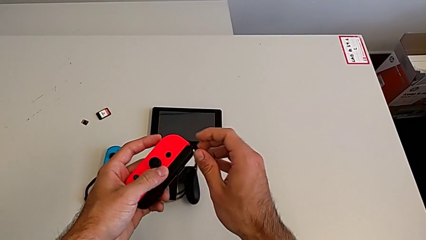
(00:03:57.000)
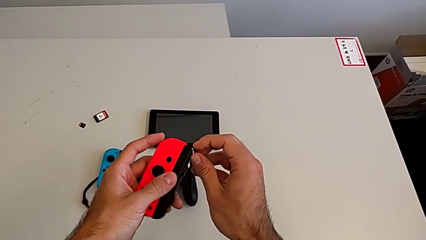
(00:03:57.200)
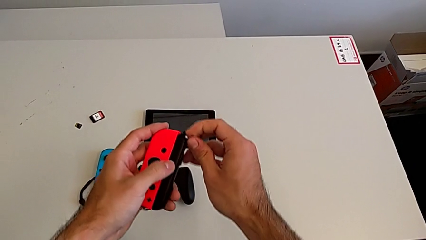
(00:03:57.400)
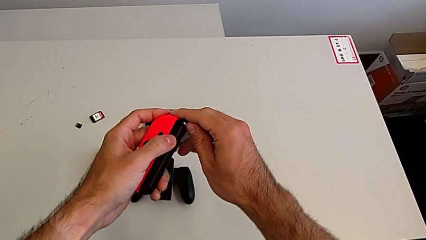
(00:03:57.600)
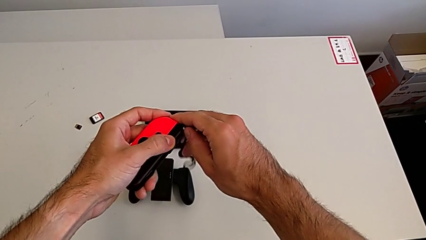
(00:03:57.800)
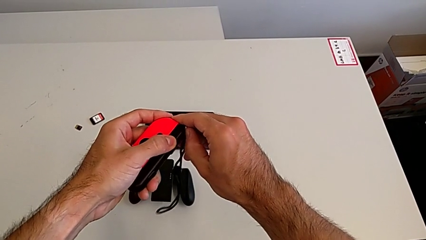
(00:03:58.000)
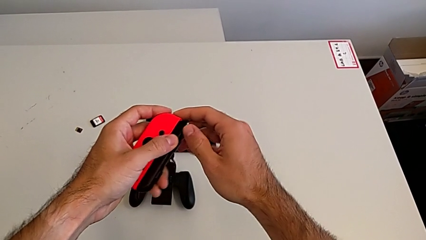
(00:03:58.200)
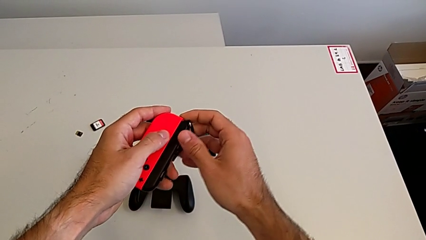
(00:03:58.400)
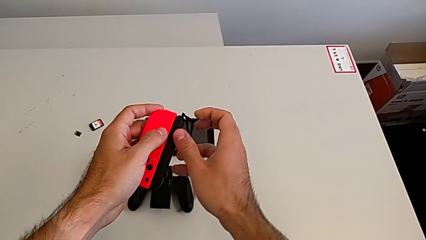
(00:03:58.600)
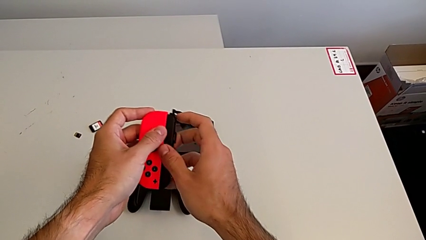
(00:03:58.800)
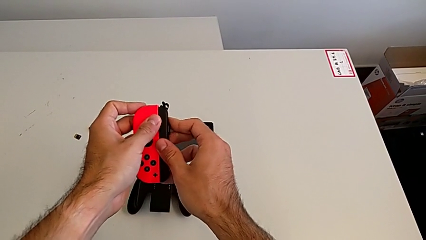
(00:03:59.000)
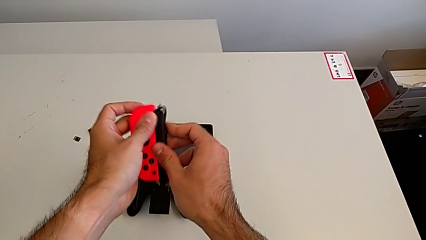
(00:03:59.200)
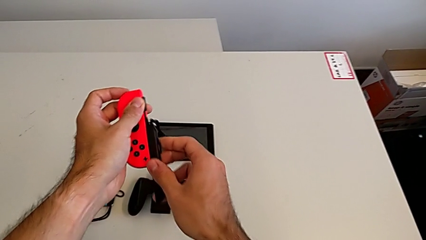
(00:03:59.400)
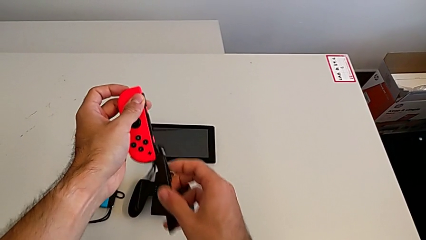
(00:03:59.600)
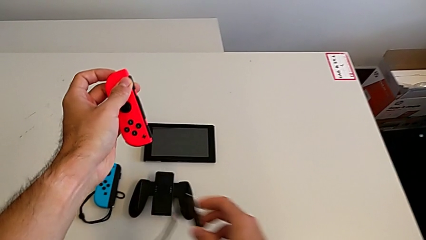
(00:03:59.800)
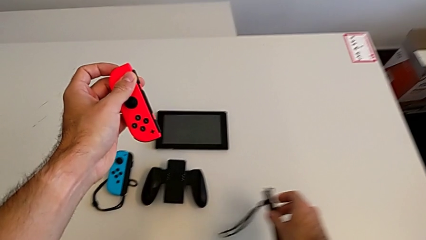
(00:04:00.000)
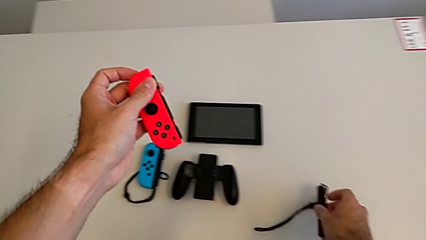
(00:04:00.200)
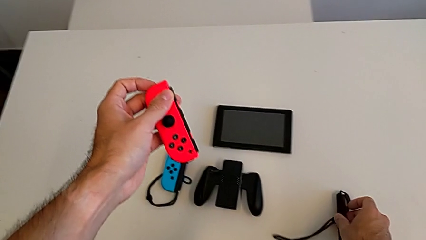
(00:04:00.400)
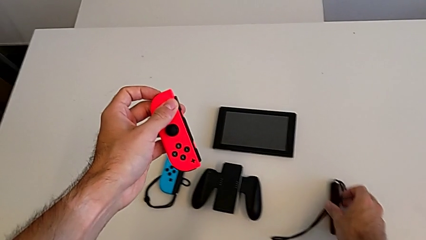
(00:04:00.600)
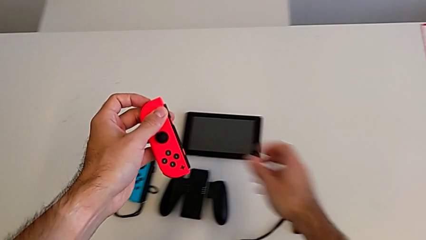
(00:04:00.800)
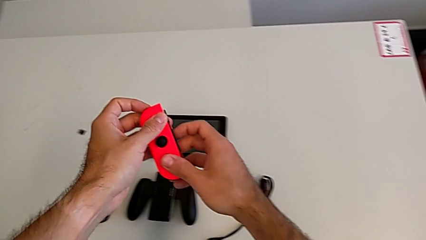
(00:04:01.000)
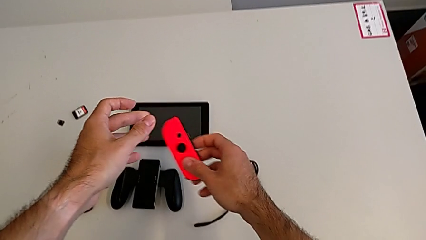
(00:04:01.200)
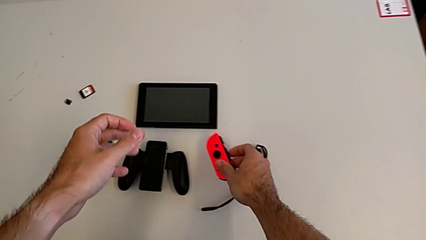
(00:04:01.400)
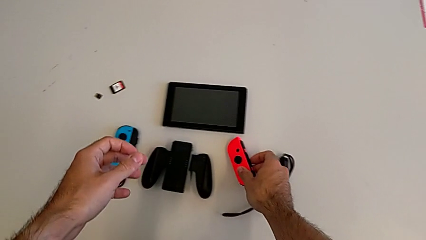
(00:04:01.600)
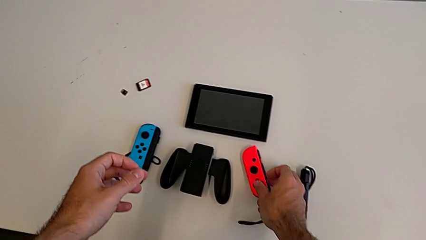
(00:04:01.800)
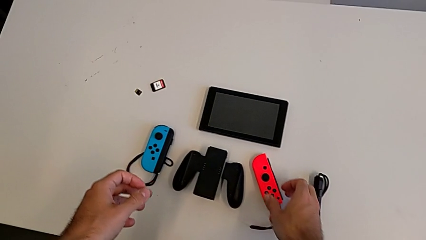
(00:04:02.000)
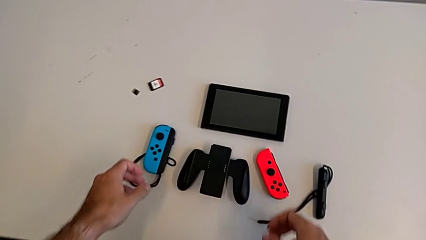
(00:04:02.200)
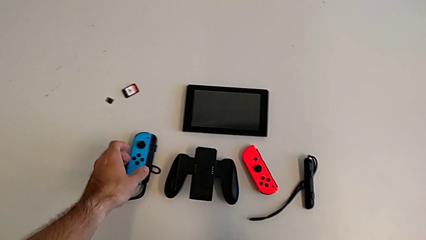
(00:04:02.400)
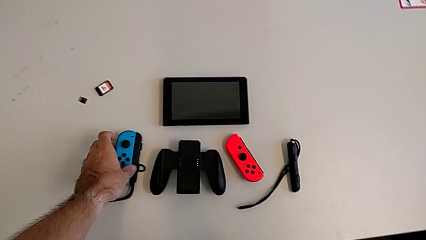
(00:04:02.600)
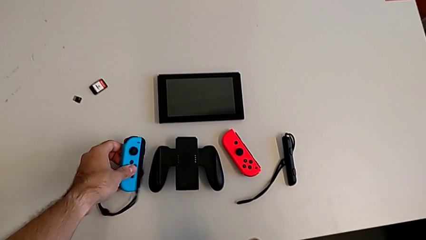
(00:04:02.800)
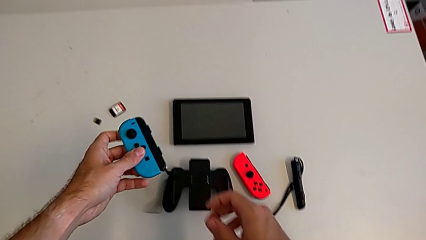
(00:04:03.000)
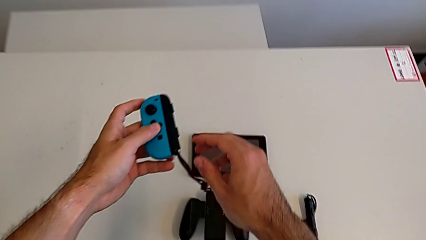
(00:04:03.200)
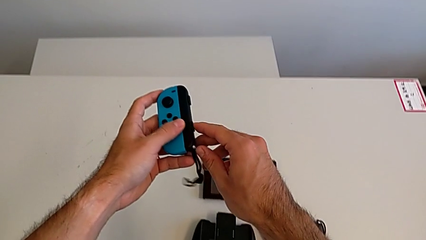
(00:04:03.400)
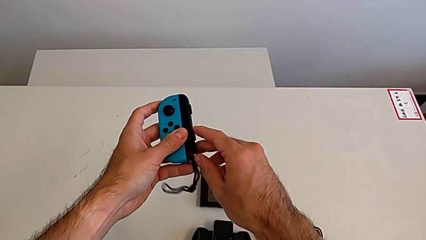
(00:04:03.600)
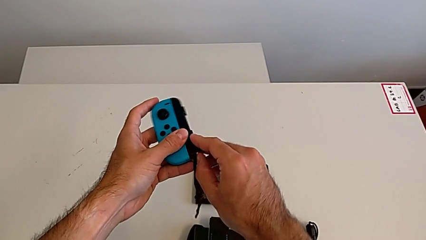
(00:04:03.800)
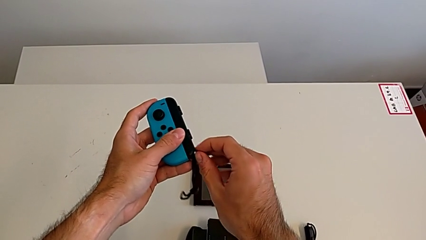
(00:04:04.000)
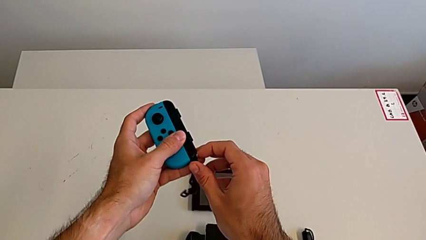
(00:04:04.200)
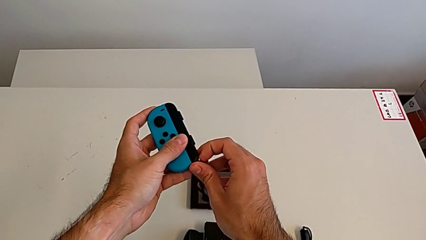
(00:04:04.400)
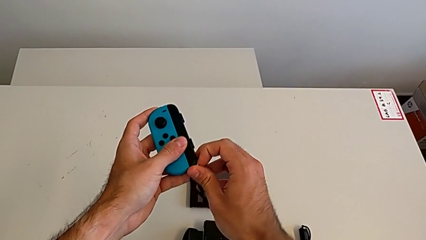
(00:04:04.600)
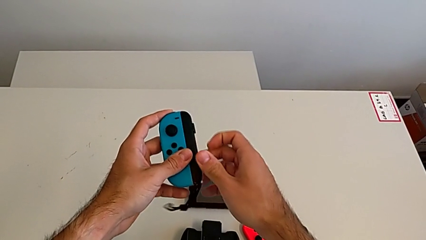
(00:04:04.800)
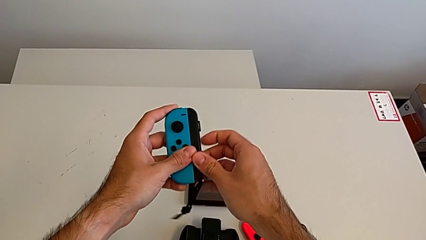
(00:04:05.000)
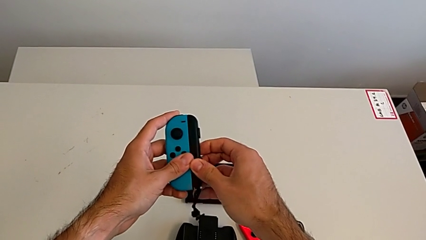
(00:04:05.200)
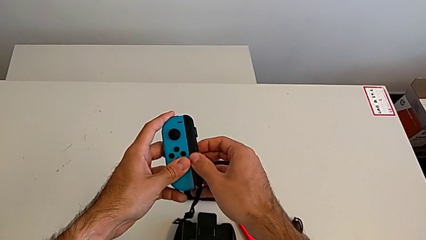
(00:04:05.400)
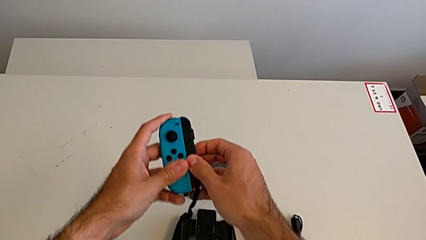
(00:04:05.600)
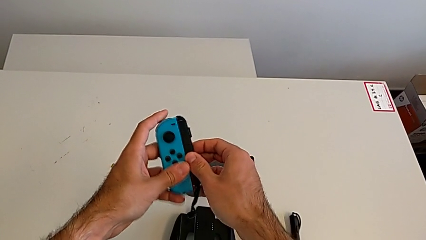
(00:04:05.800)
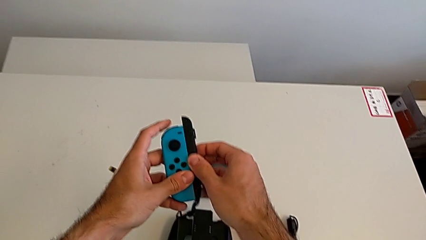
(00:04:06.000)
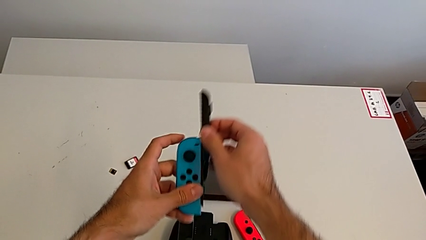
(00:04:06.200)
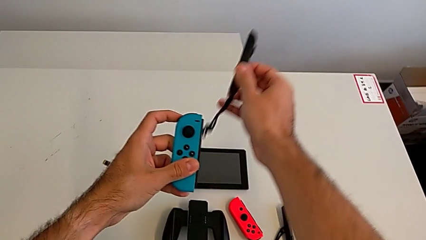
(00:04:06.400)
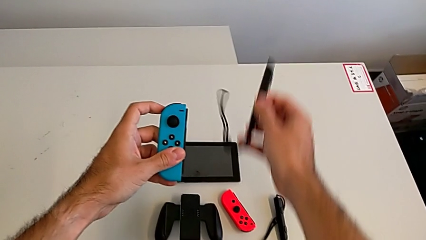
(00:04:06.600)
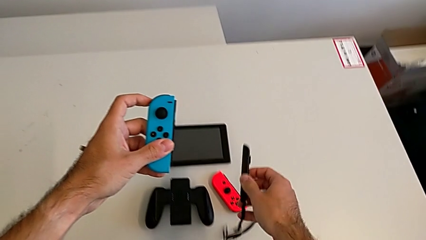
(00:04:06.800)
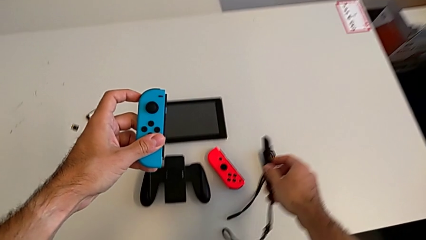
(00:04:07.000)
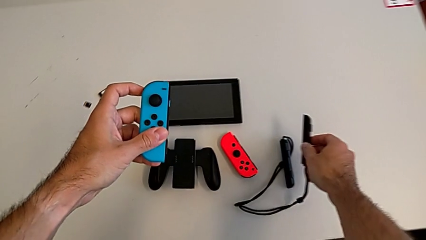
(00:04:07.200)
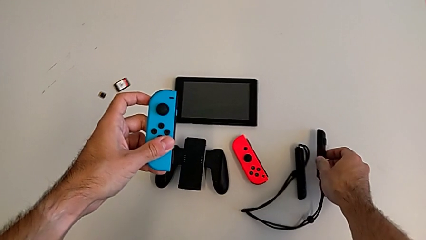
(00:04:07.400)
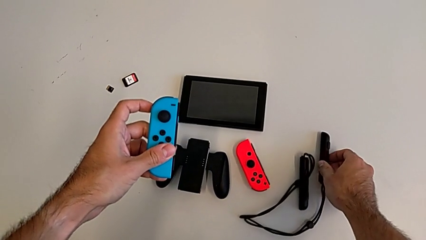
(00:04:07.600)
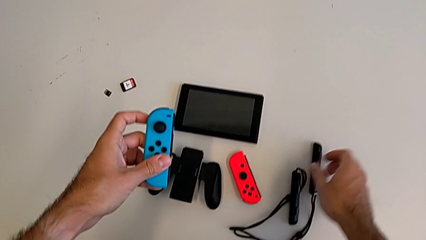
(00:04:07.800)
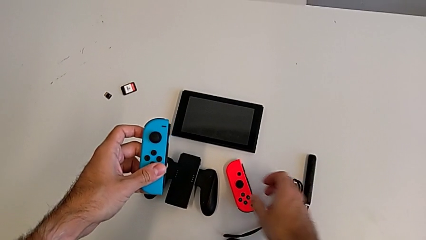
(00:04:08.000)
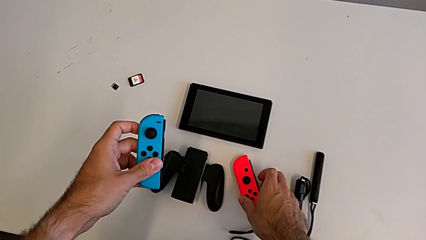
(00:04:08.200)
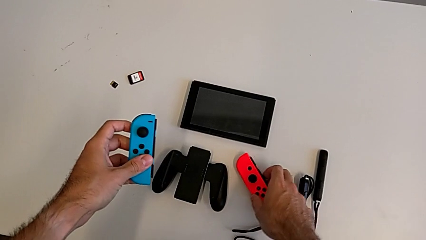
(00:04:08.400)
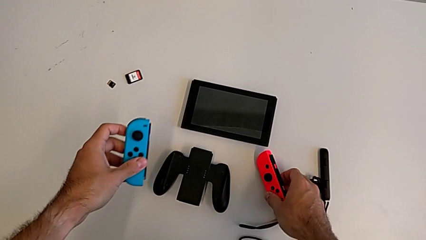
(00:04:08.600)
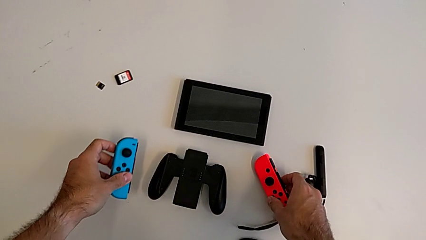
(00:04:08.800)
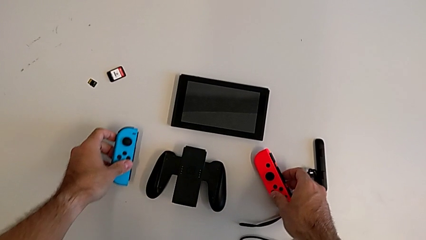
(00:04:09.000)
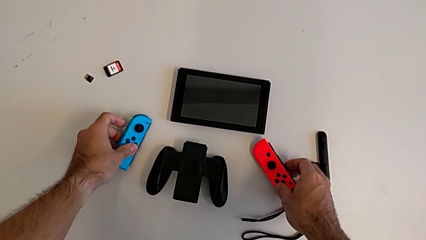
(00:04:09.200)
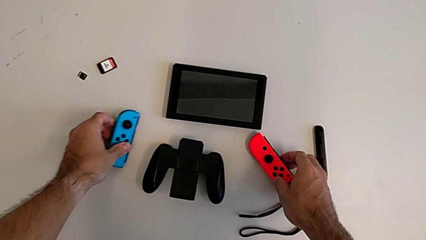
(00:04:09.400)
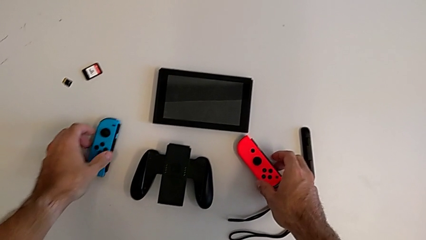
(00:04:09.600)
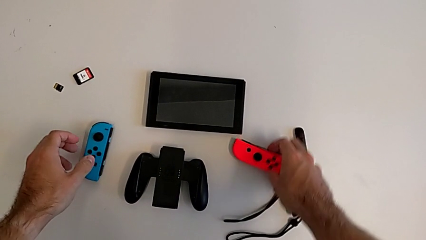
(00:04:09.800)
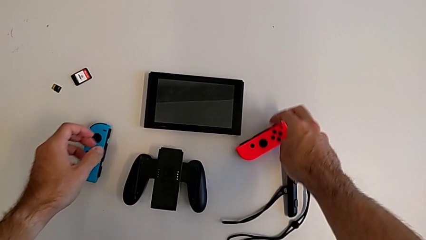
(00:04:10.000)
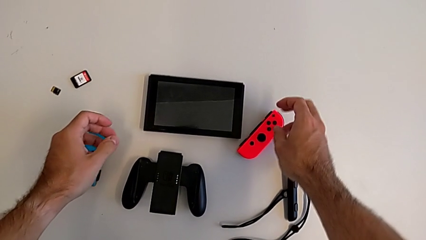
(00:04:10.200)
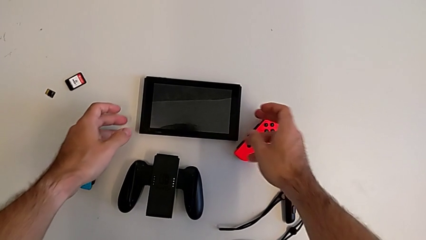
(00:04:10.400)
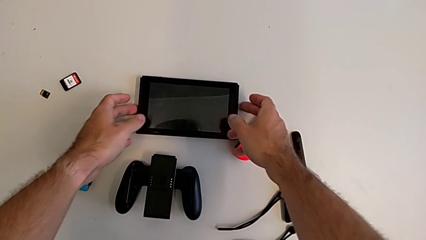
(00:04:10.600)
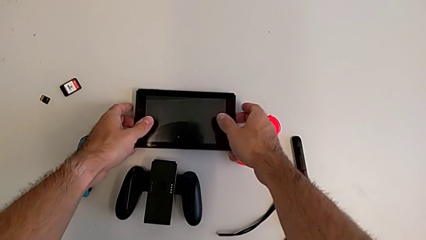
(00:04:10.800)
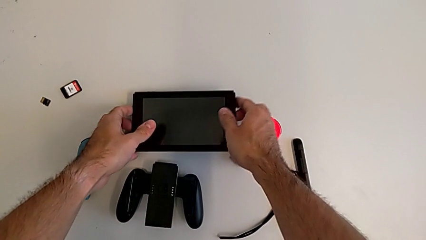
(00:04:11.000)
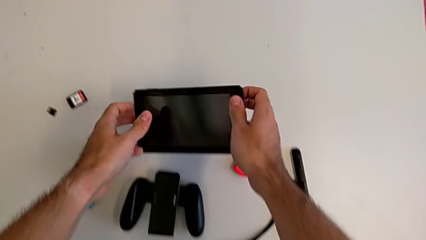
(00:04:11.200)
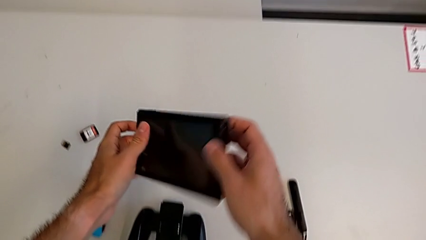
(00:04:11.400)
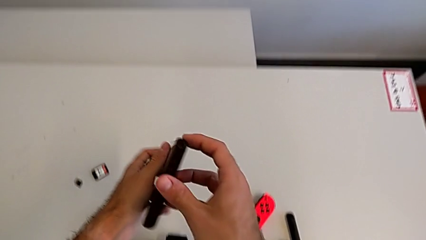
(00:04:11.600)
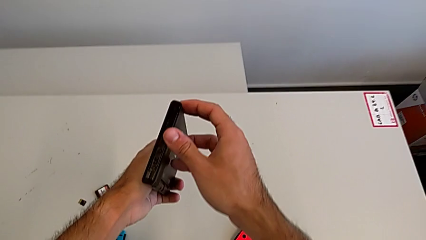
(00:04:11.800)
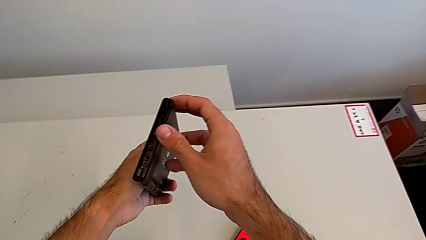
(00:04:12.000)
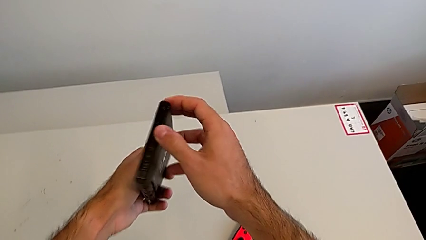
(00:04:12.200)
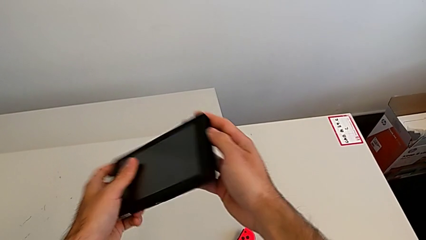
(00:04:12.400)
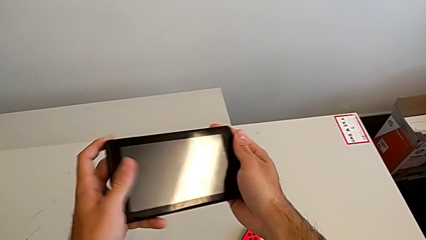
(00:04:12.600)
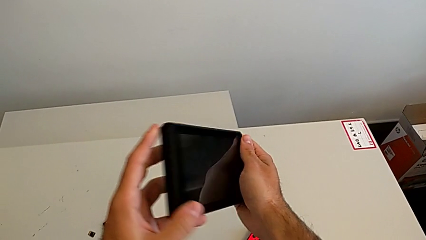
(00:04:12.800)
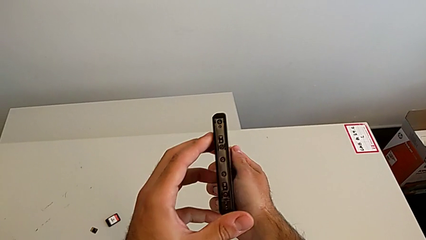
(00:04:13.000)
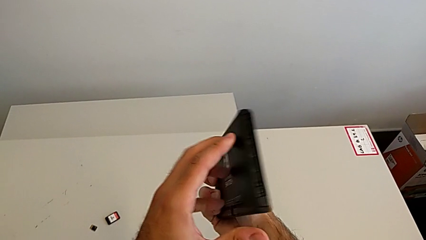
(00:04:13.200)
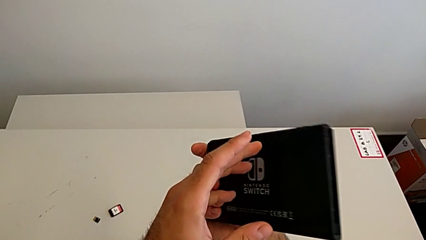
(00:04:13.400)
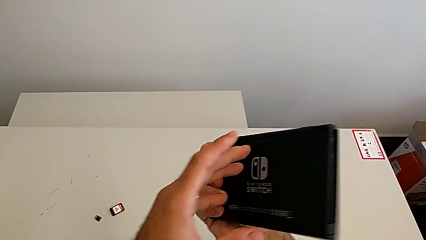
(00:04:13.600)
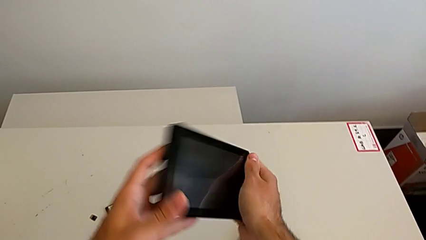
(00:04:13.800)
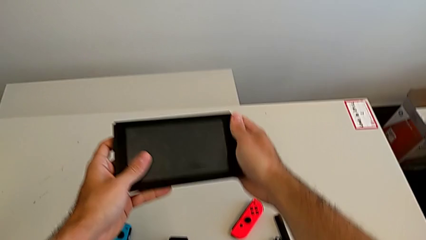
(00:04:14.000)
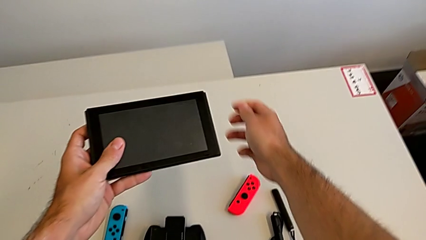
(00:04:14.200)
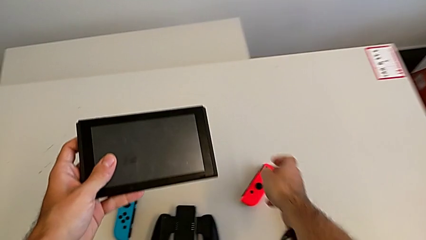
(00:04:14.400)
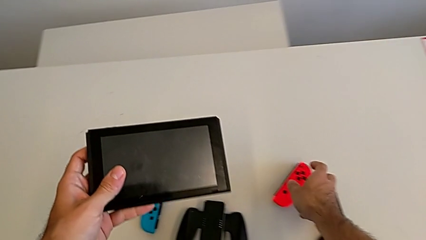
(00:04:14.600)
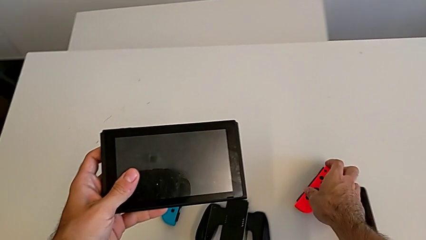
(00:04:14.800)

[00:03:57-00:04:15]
The camera wearer is attaching the Joy-Con controllers to the Nintendo Switch. They keep withdrawing the red Joy-Con controller, drop it, grab the blue Joy-Con controller, drop it and grab the Nintendo Switch.
